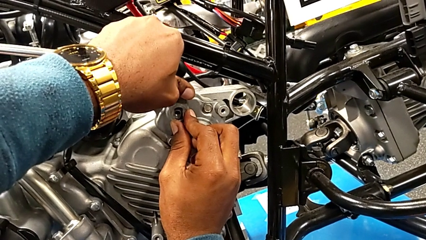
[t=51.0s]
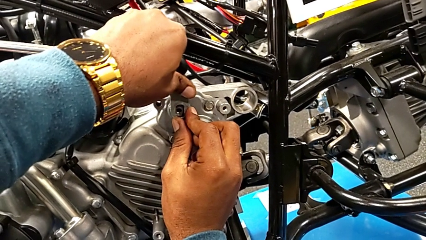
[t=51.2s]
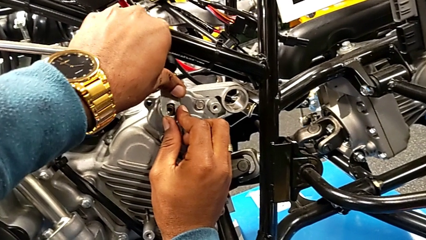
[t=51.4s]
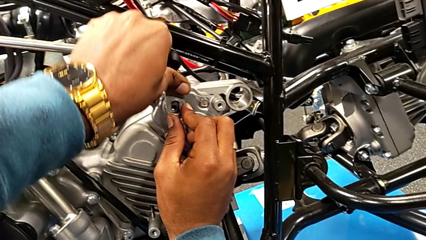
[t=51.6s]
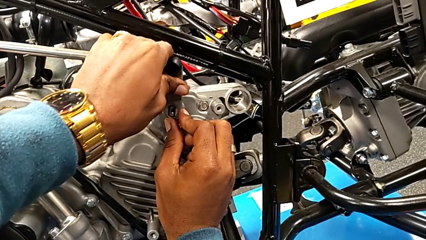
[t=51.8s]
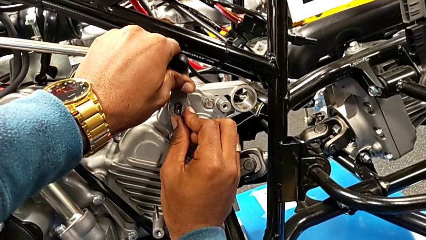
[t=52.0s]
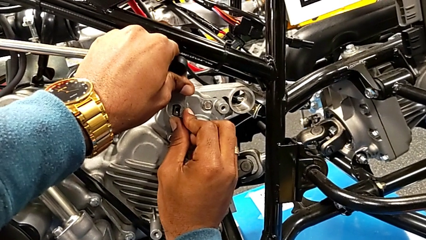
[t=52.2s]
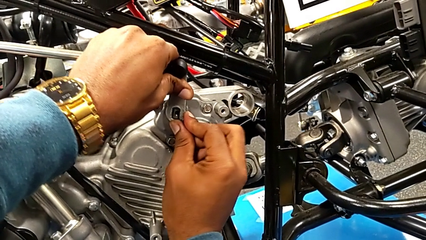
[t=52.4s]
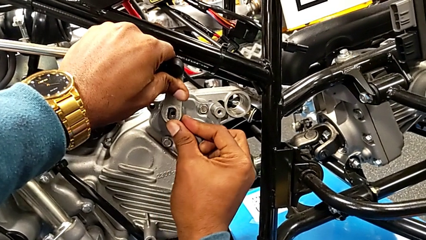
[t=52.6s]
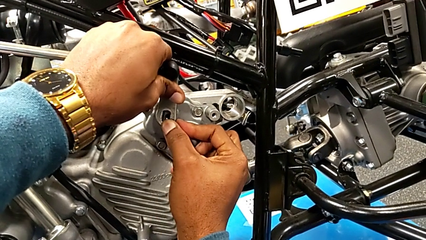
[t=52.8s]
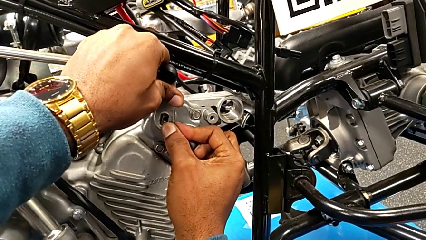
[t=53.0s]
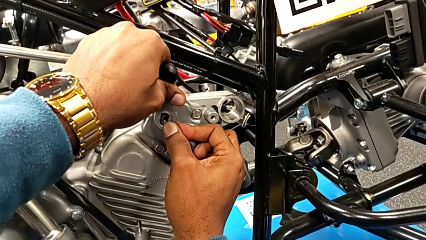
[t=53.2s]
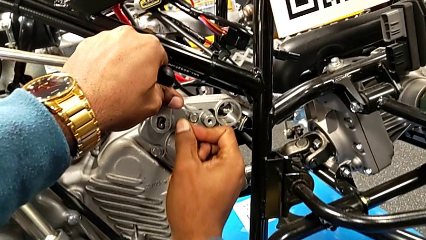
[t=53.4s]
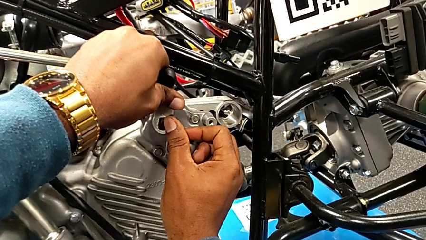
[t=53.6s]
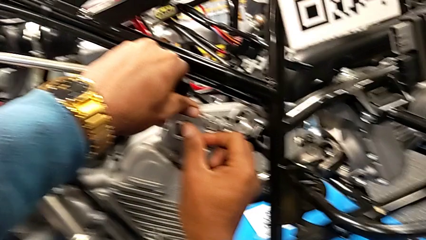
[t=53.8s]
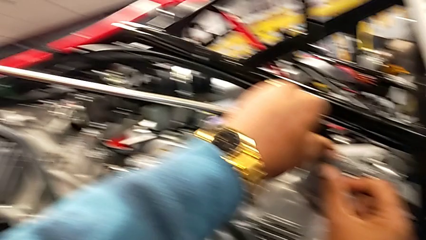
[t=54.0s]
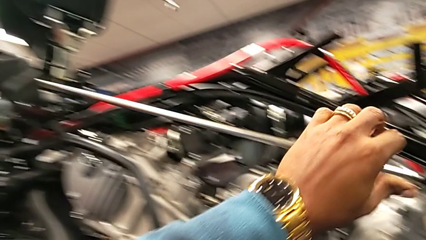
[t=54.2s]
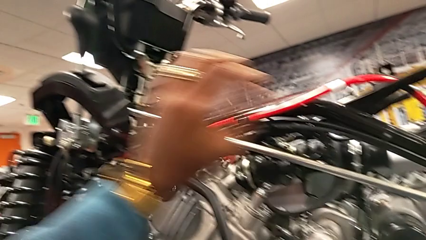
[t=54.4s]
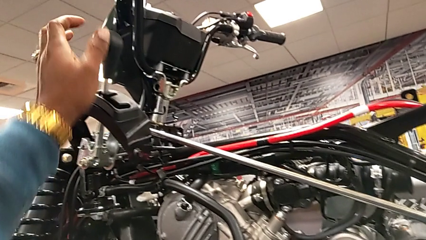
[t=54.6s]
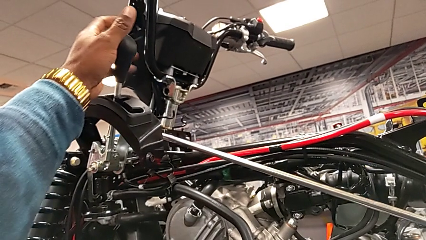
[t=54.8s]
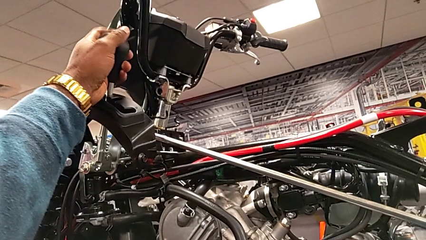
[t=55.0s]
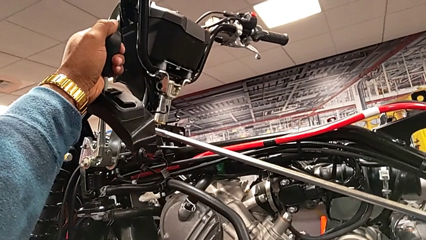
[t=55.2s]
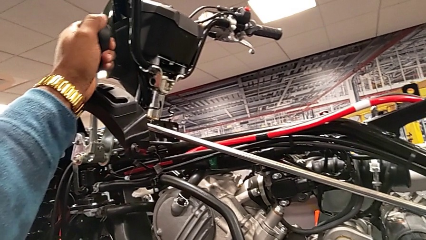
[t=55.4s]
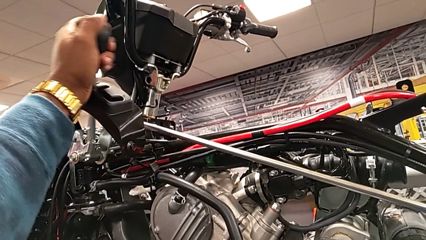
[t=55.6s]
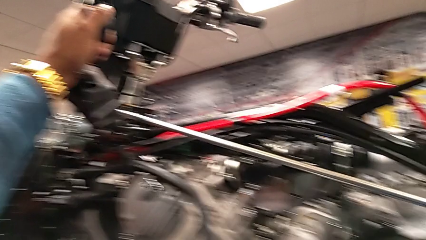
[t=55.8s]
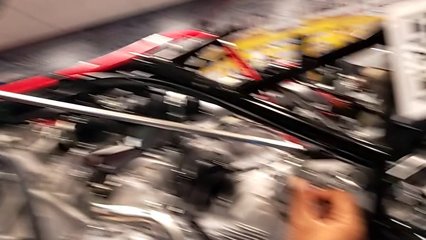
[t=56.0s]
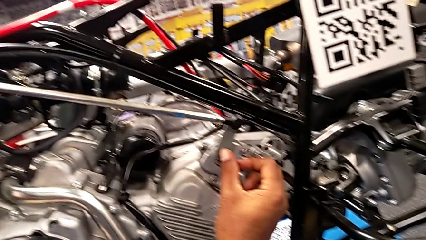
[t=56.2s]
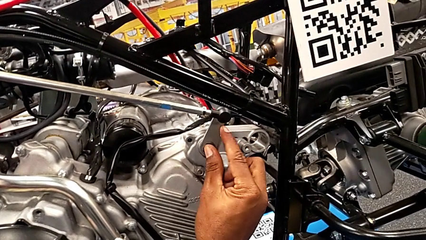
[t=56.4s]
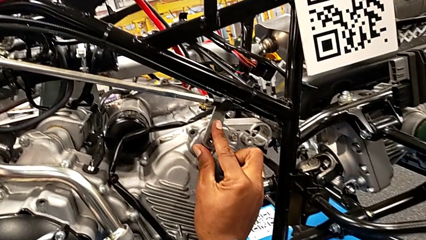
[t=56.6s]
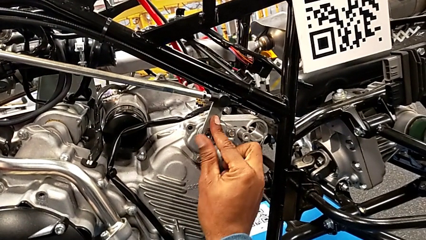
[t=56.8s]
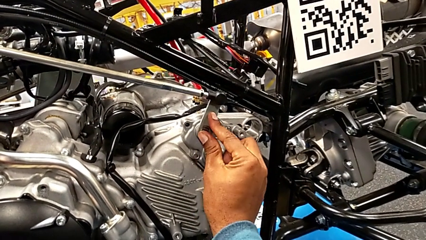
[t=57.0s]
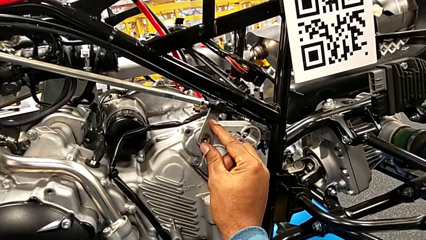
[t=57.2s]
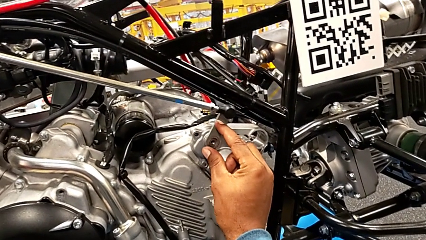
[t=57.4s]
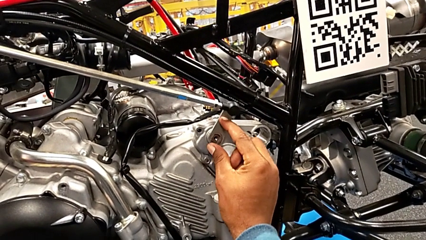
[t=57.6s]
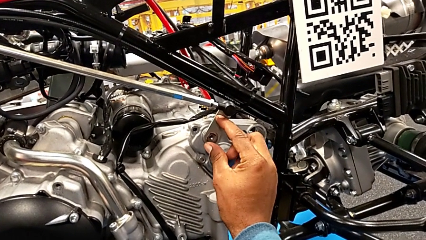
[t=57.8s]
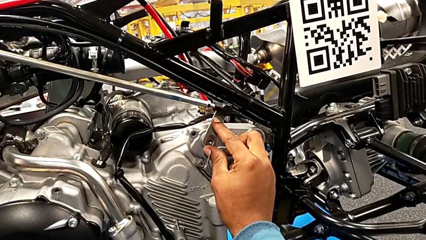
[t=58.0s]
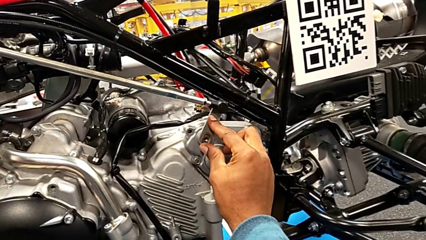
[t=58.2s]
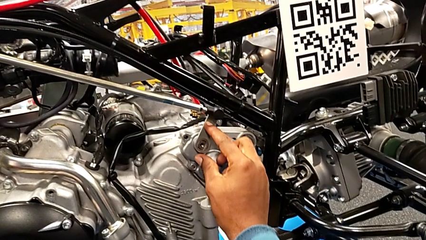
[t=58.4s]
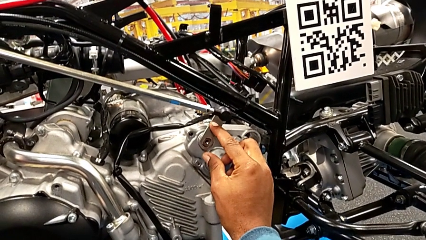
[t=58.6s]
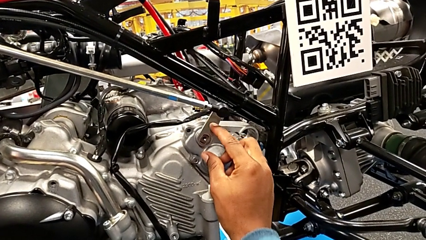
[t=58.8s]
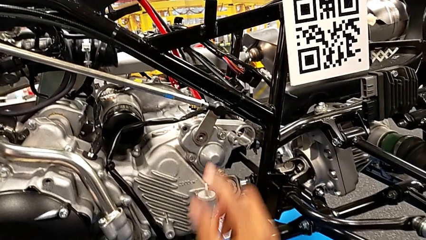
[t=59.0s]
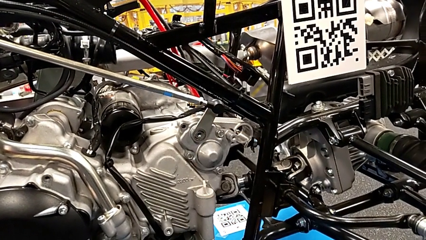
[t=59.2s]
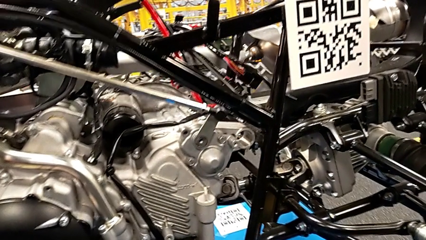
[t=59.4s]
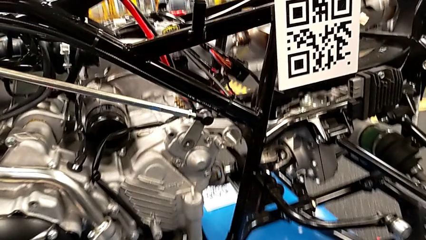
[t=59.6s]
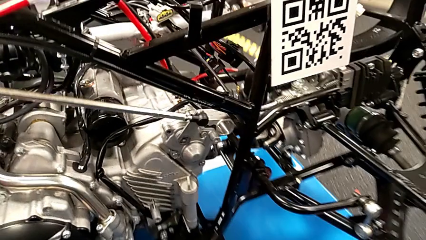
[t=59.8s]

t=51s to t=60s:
The camera wearer is attaching the shift arm to the mounting peg. They wrongly insert the shift arm, grab the lever, shift it and insert the shift arm.

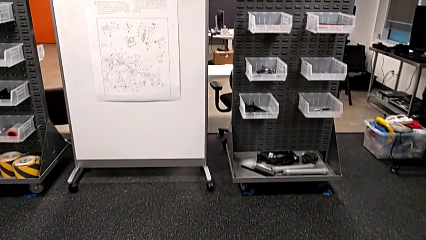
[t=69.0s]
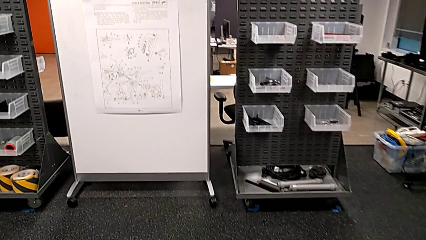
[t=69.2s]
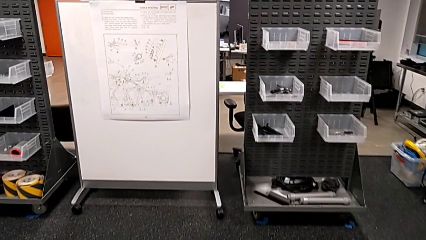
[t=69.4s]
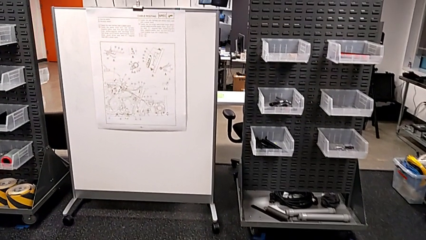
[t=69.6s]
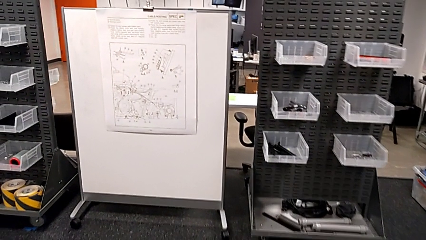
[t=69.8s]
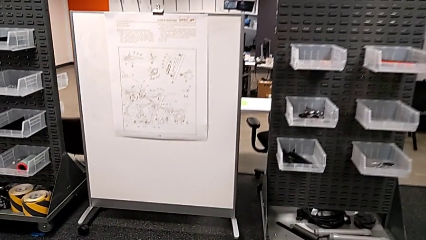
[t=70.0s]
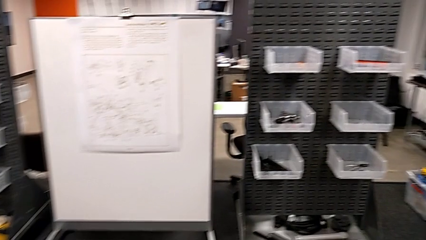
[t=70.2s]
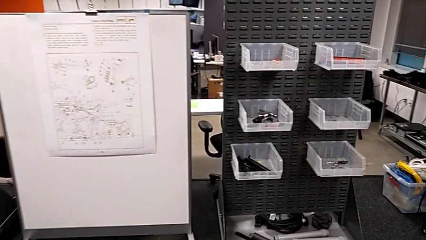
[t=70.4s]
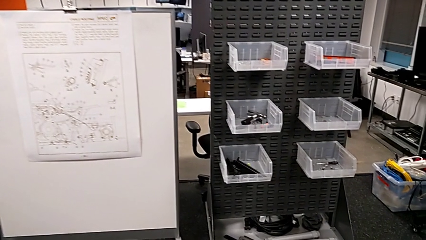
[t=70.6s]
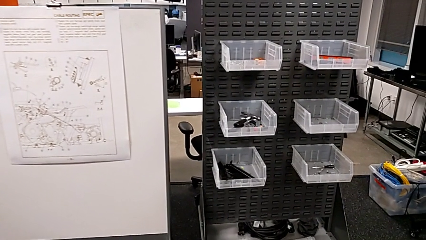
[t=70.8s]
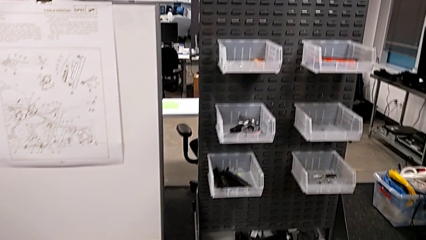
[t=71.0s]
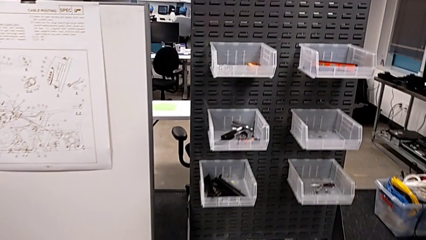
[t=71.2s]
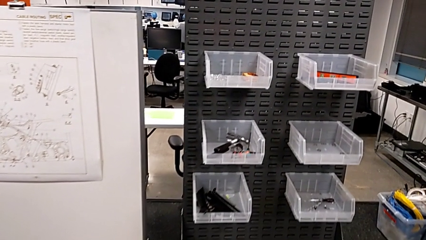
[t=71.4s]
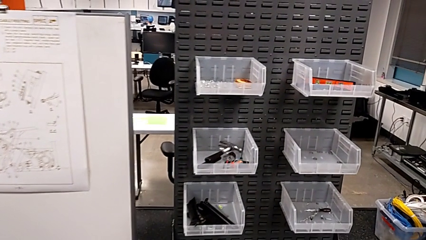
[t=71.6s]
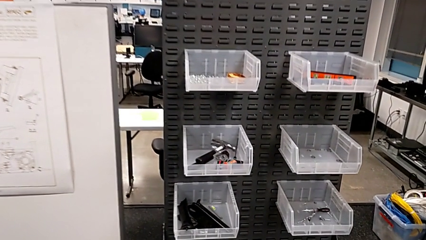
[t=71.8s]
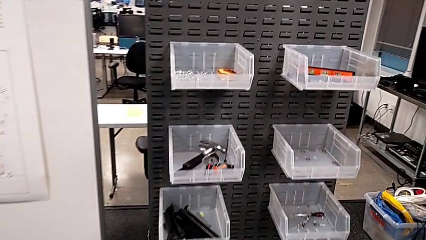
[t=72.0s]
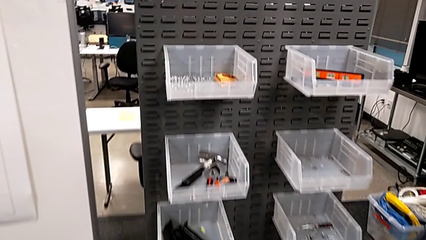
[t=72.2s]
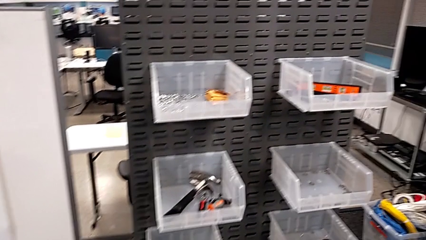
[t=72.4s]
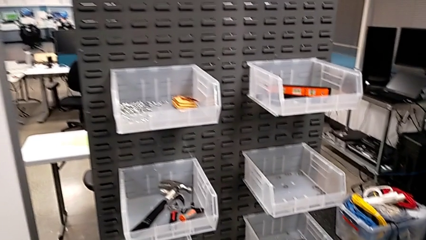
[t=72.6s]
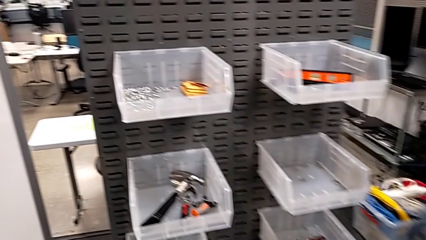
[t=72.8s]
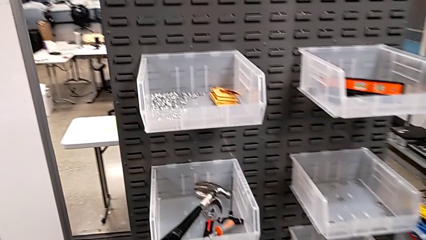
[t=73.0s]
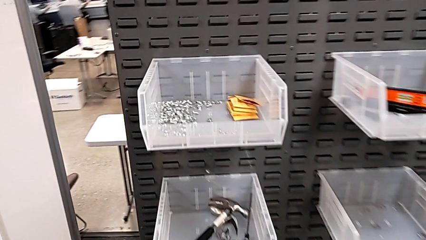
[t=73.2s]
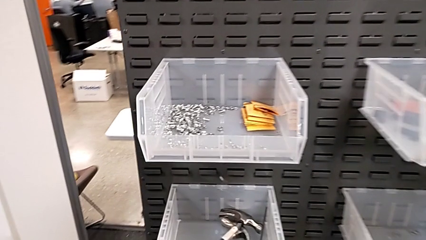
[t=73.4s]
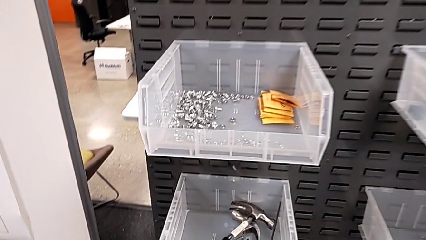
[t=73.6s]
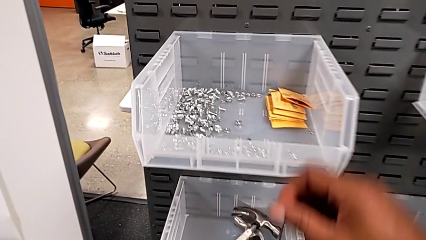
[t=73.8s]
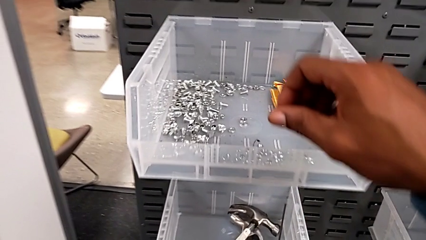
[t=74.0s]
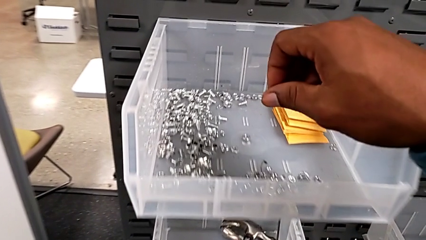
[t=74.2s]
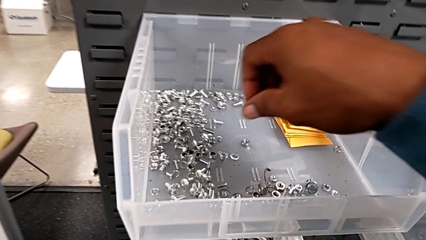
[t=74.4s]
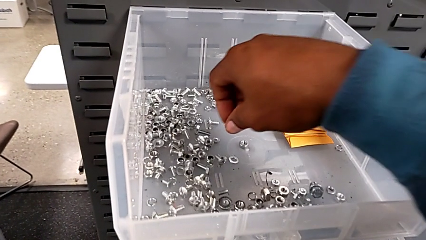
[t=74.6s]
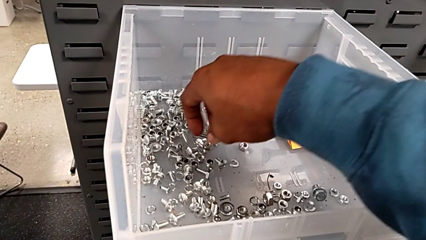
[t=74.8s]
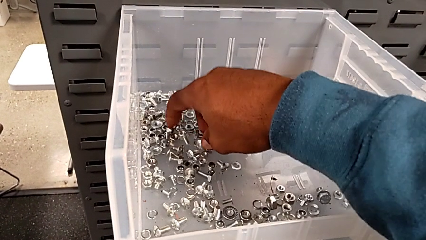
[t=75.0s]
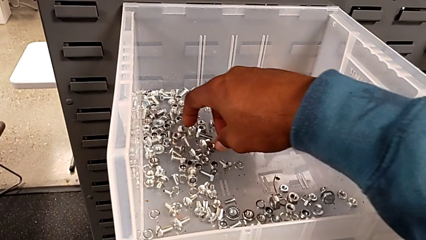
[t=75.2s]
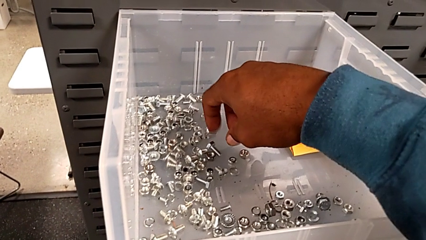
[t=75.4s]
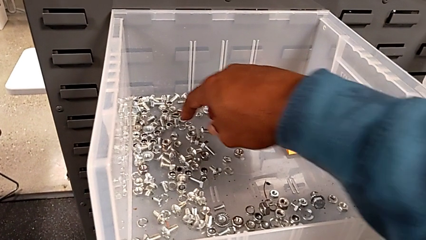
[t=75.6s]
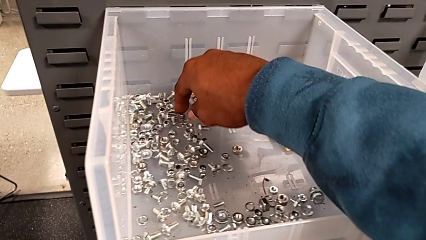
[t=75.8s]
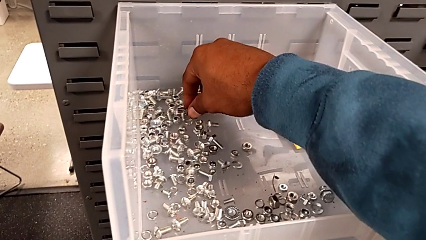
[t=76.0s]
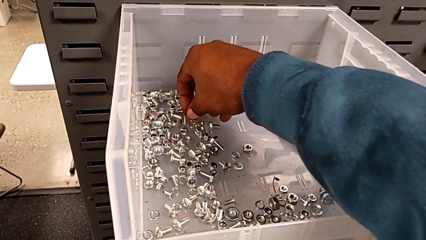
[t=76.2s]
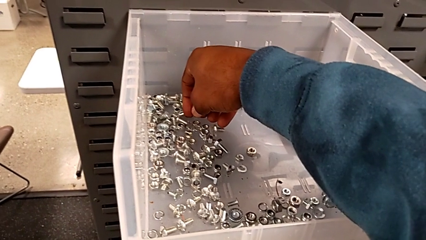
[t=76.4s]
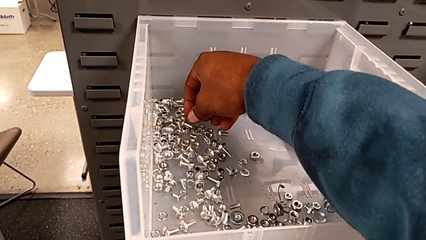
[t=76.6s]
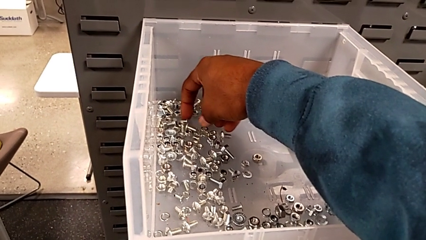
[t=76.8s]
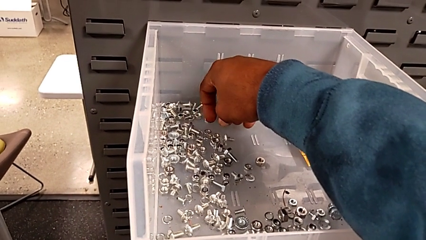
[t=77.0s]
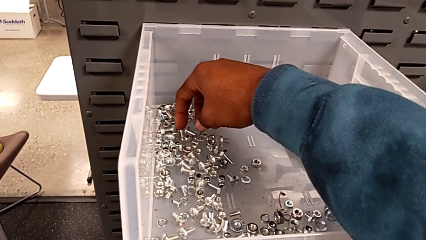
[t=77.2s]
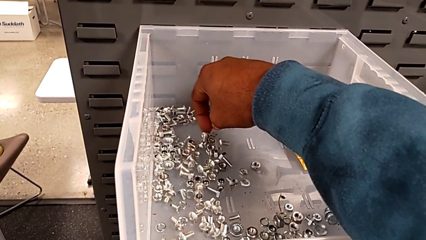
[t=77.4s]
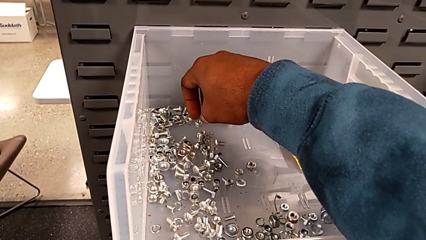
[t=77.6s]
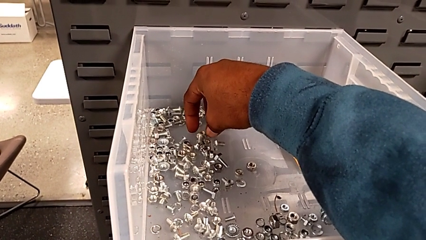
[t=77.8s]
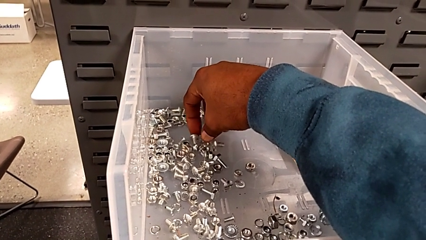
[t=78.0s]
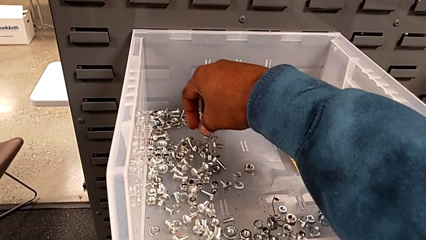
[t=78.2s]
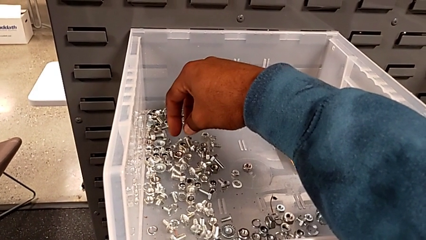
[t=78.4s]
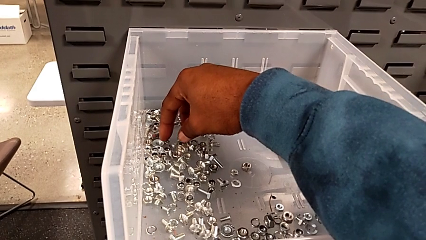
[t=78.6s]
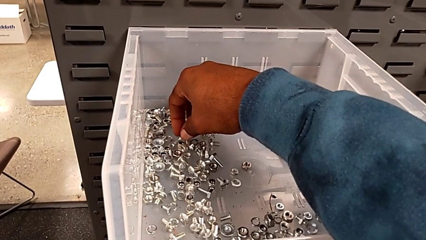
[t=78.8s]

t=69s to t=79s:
The camera wearer is grabbing some different bolts and nuts. They begin to wrongly inspect the wrong toolbox.
